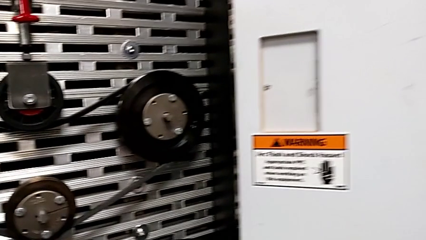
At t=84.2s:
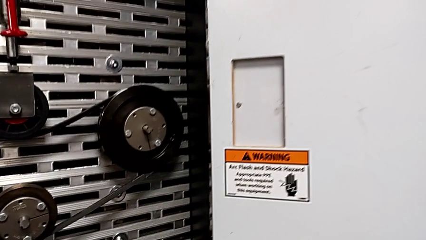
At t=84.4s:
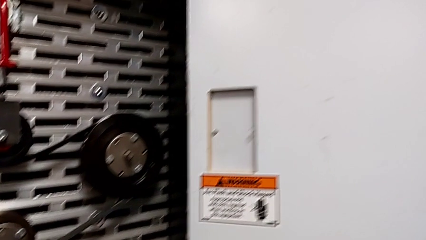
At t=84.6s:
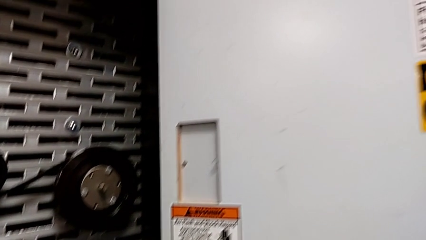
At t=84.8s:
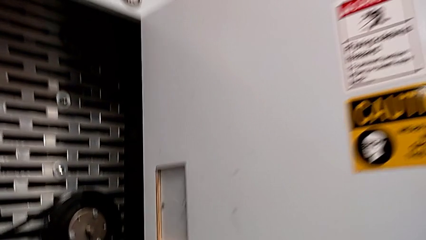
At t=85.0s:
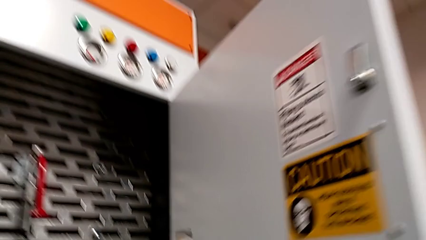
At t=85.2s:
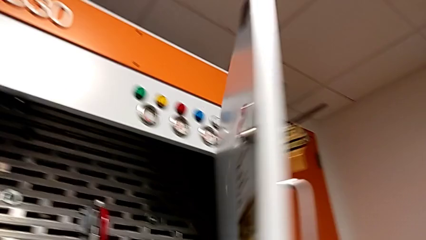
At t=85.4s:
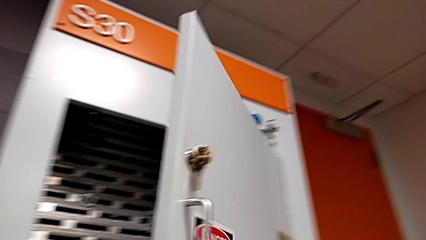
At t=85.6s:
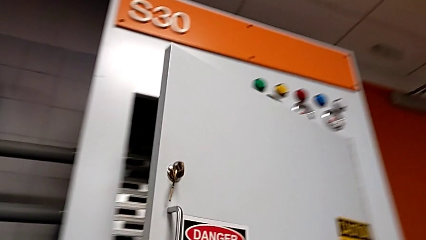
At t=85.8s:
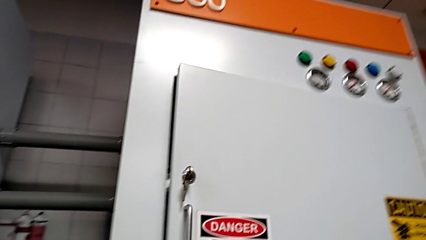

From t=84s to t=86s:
The camera wearer closes the front panel door. They close the front panel door.

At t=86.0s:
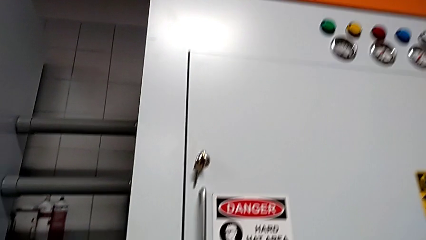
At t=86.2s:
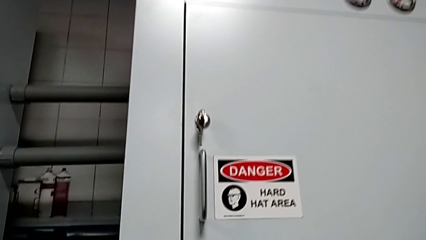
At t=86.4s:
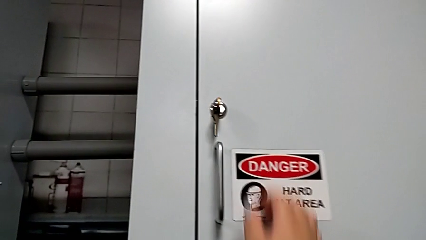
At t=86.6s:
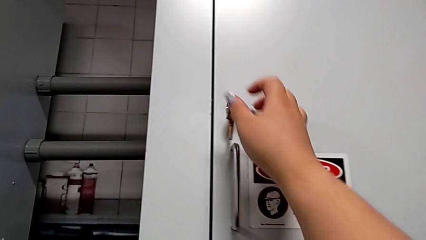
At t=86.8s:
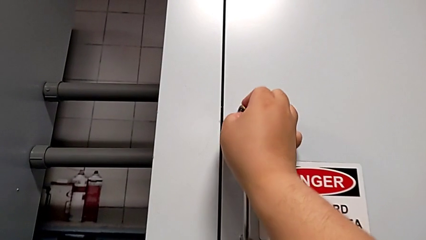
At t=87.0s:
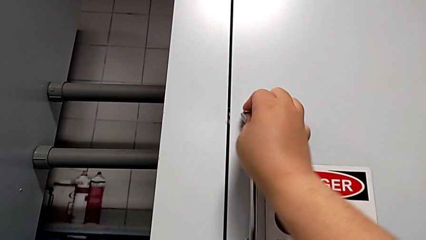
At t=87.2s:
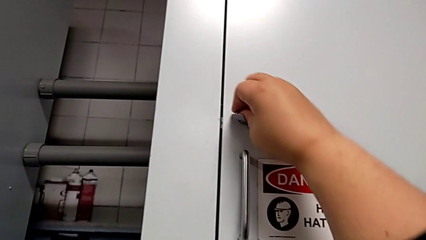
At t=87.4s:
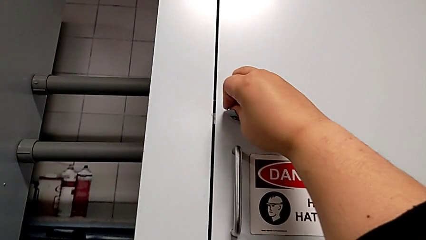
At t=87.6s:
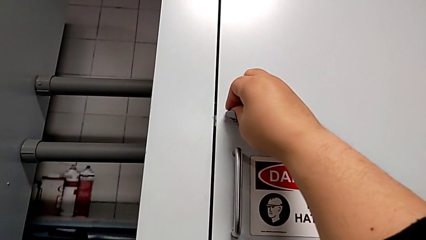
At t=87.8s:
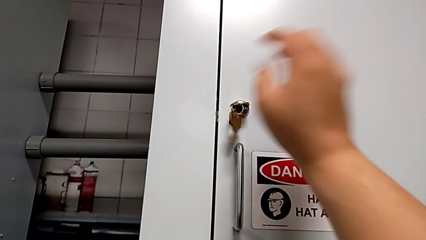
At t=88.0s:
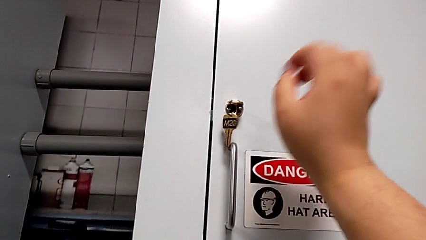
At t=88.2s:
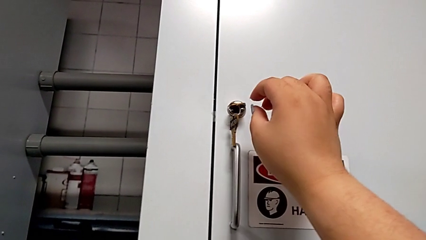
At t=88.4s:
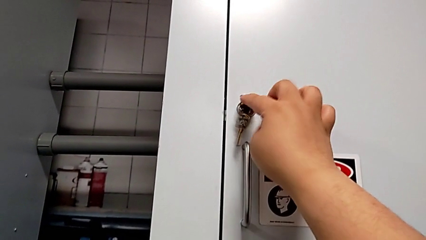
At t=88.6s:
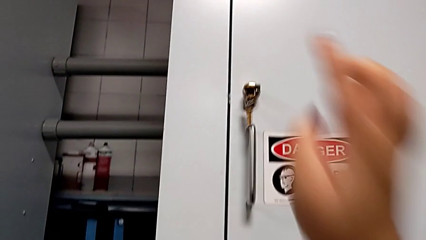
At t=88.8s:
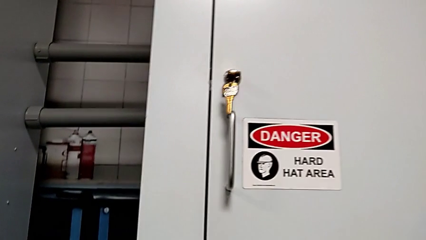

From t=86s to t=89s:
The camera wearer locks the front panel door. They lock the front panel door.
